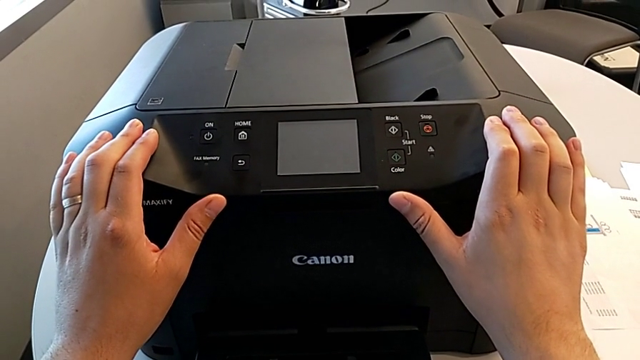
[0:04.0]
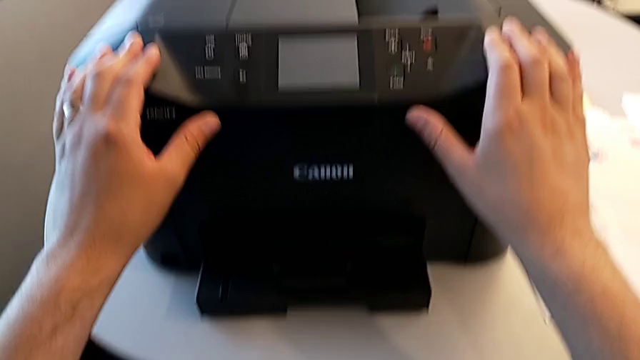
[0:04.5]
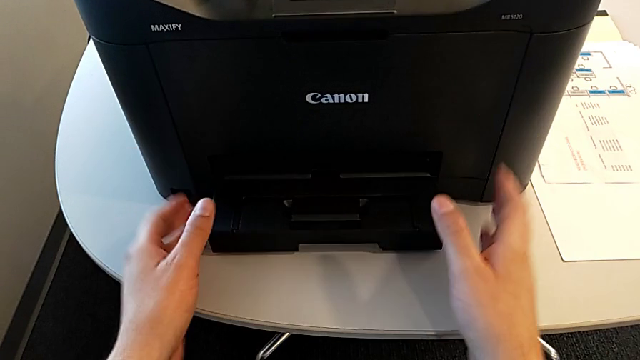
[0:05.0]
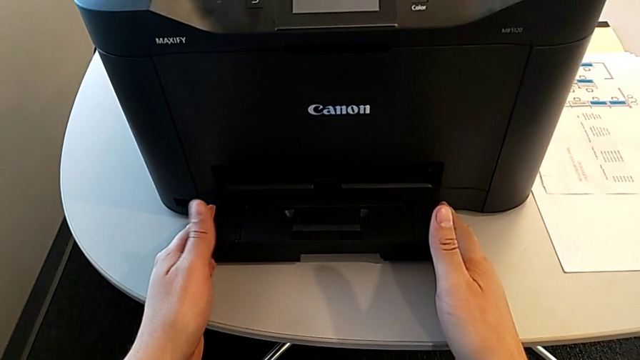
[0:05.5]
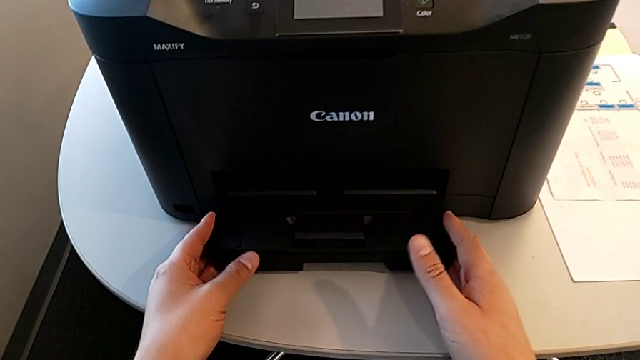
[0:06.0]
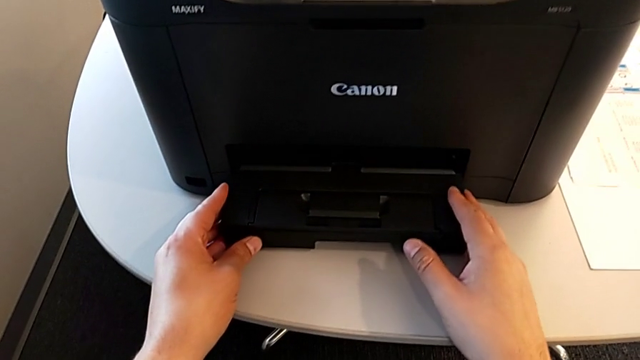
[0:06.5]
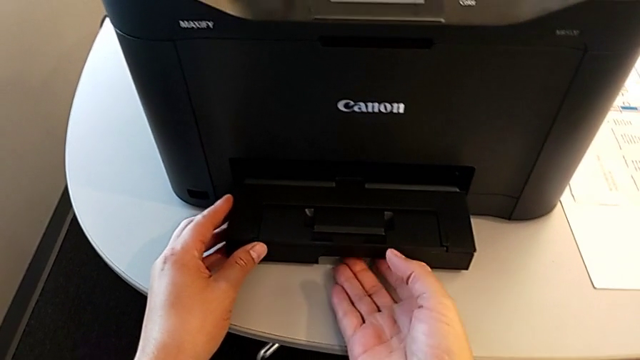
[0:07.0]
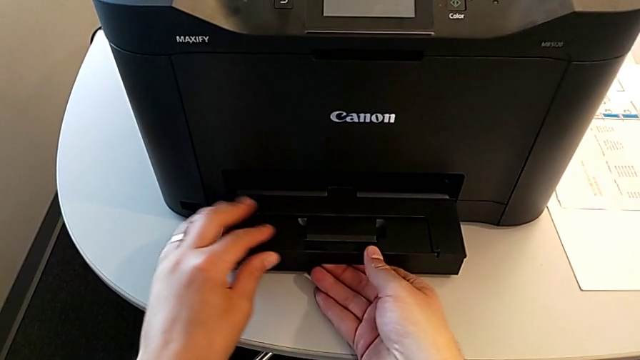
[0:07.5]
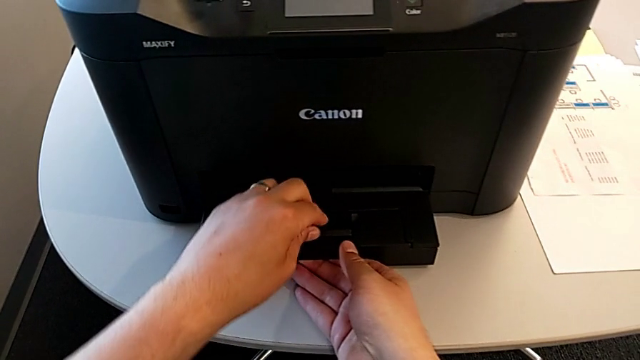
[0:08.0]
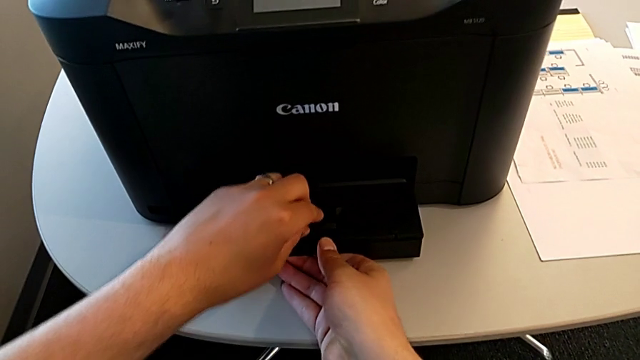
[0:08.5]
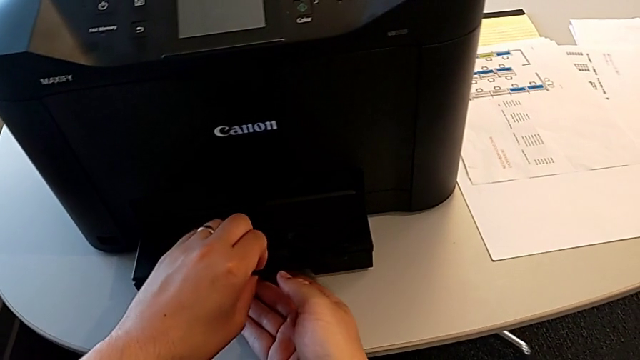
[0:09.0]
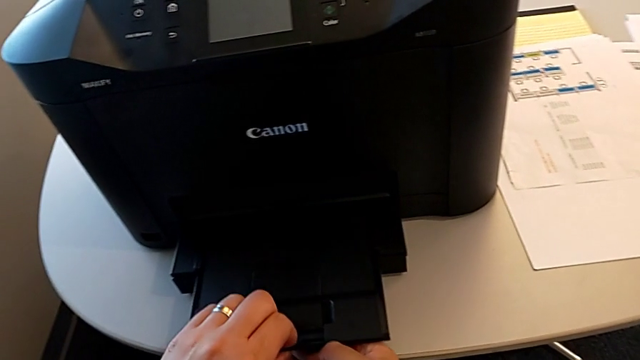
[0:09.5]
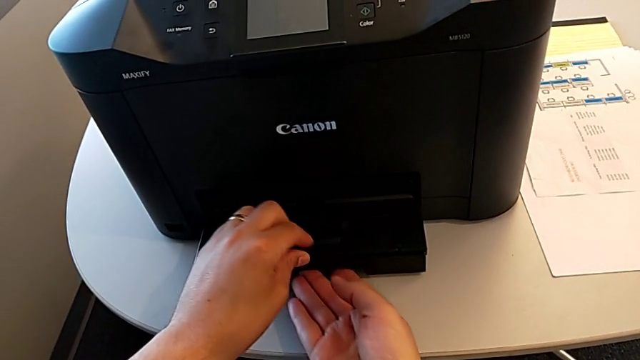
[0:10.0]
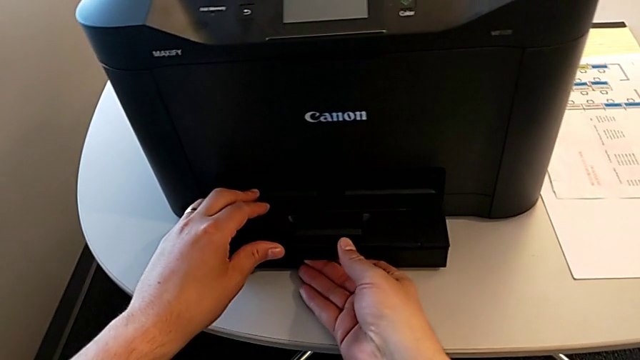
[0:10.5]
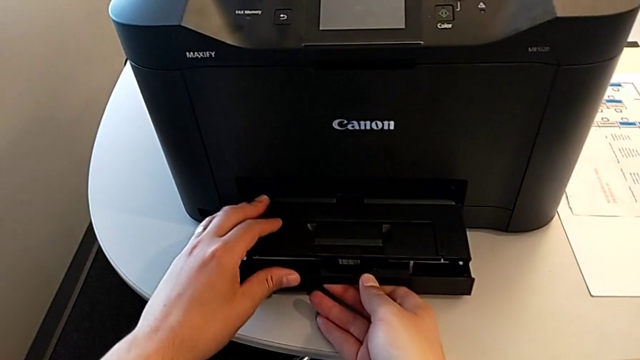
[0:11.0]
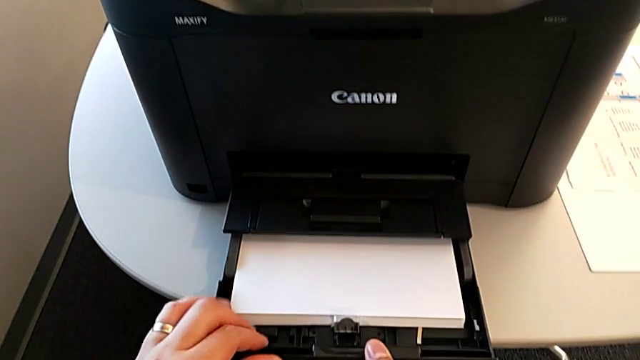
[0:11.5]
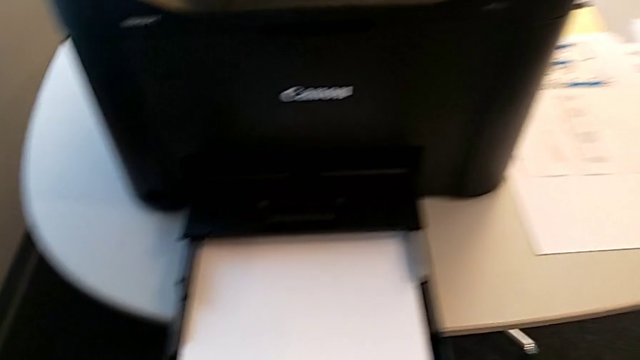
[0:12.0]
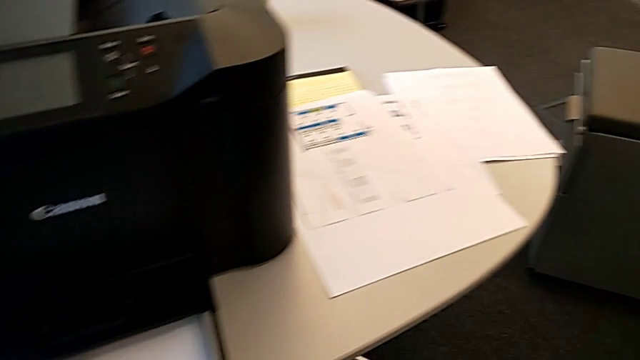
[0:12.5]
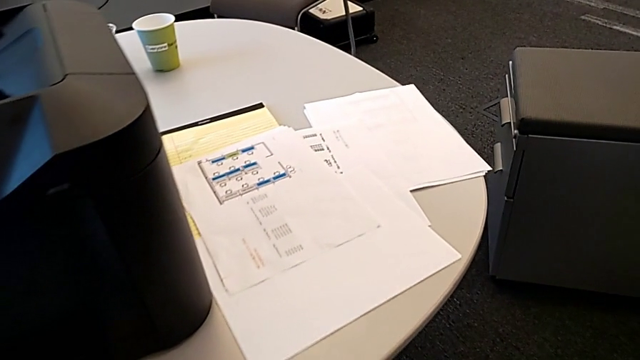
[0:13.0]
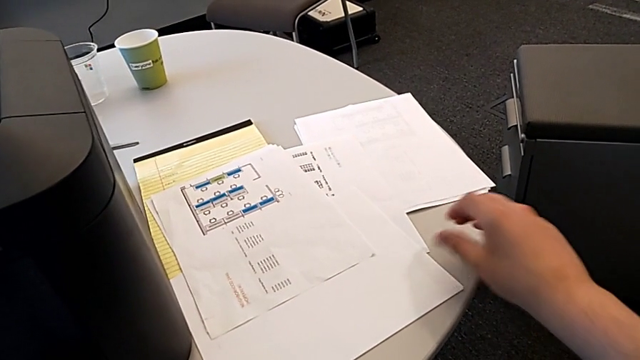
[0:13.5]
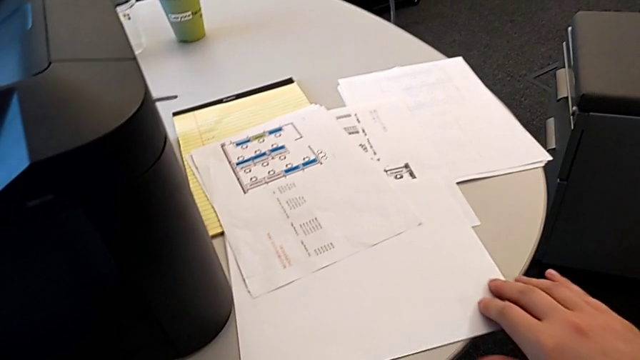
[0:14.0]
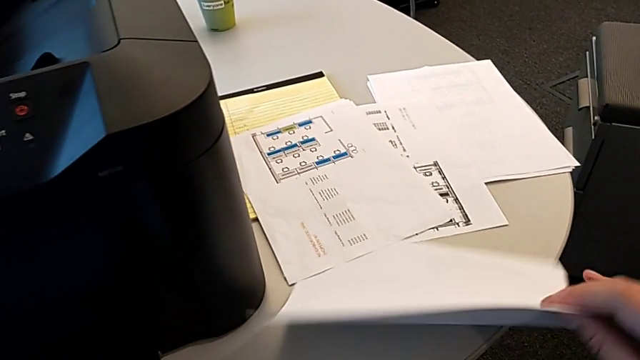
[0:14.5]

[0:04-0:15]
The camera wearer is loading paper into the paper tray. They grab the printer, open the extending paper tray, close the extending paper tray, open the paper tray and grab the paper stack.

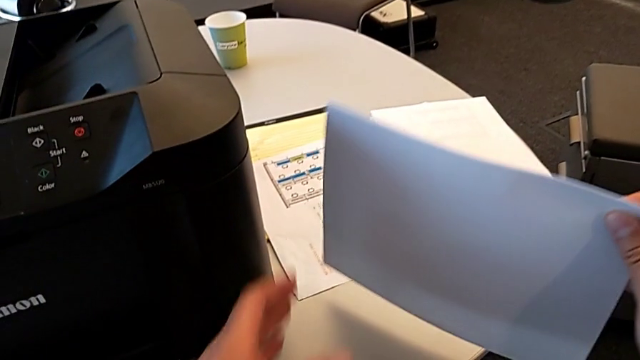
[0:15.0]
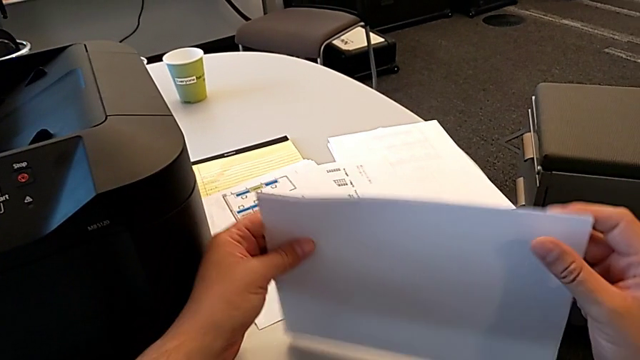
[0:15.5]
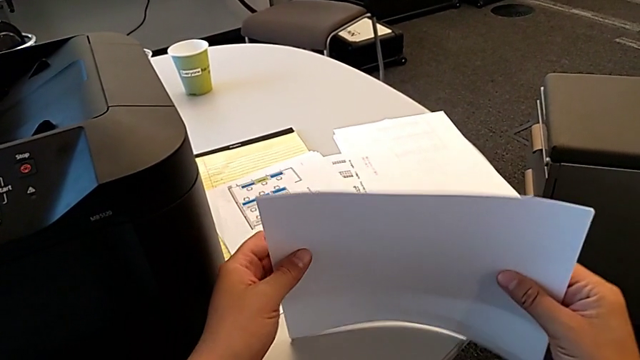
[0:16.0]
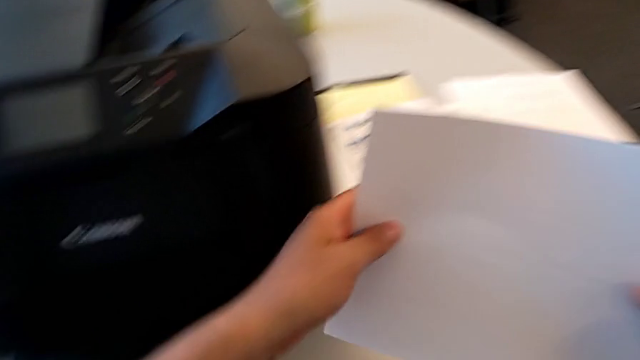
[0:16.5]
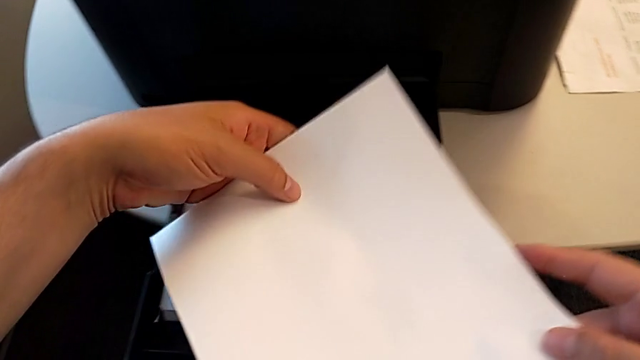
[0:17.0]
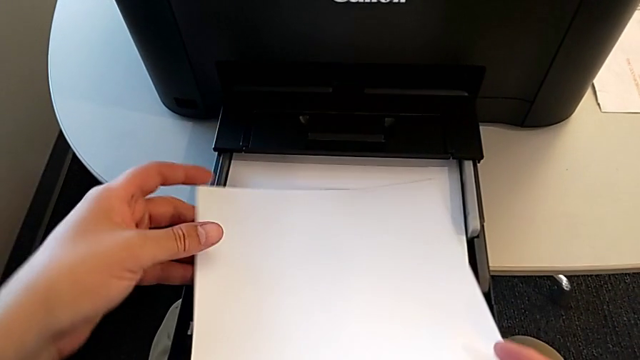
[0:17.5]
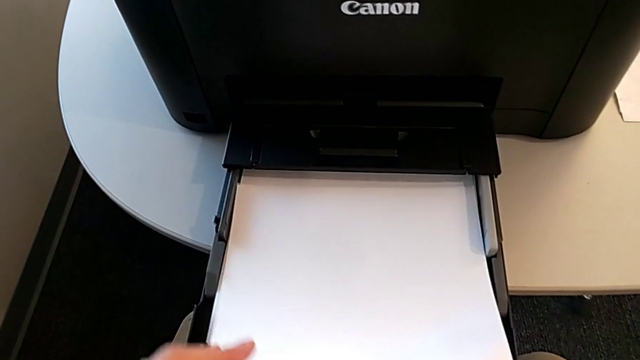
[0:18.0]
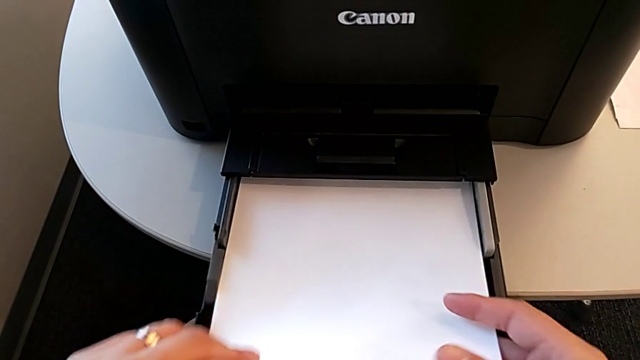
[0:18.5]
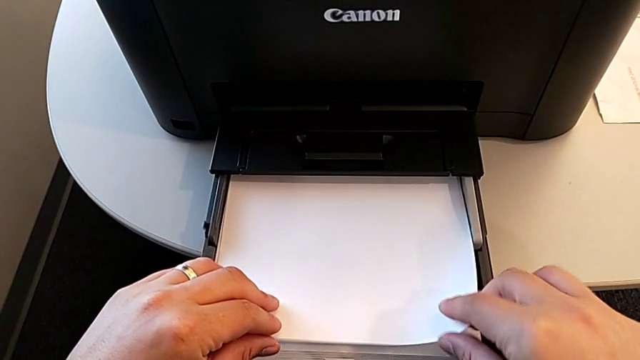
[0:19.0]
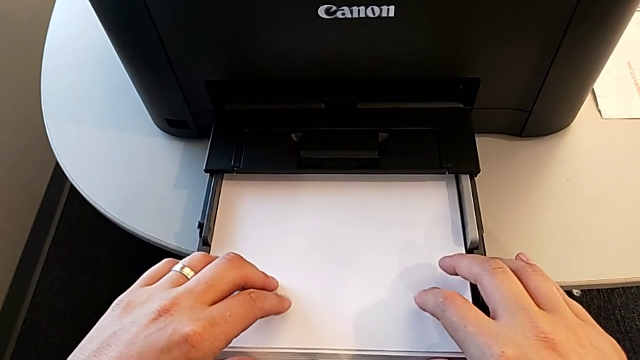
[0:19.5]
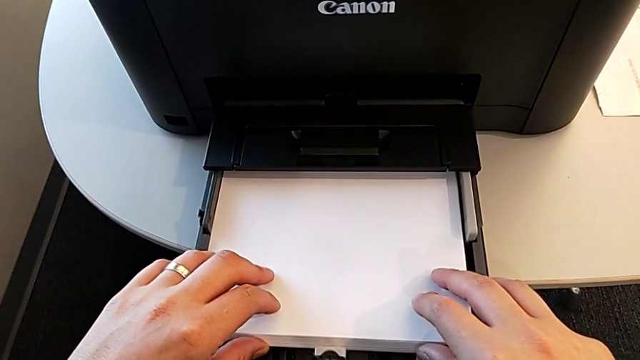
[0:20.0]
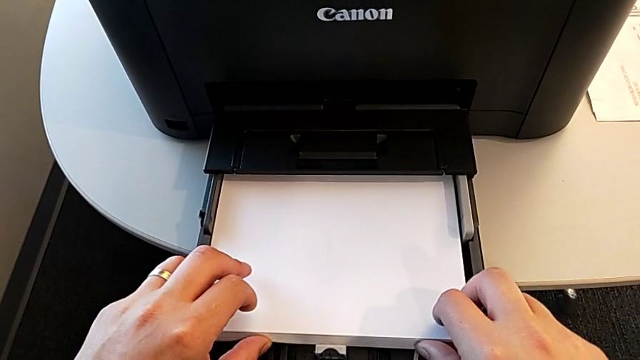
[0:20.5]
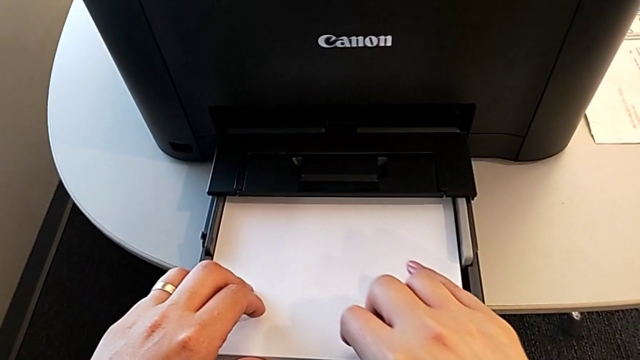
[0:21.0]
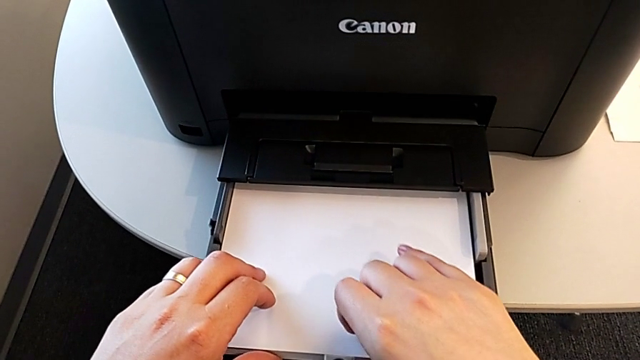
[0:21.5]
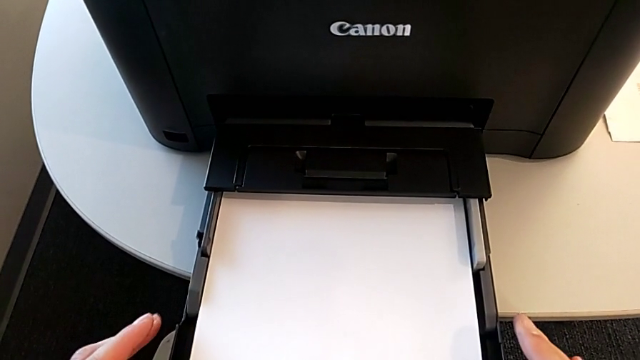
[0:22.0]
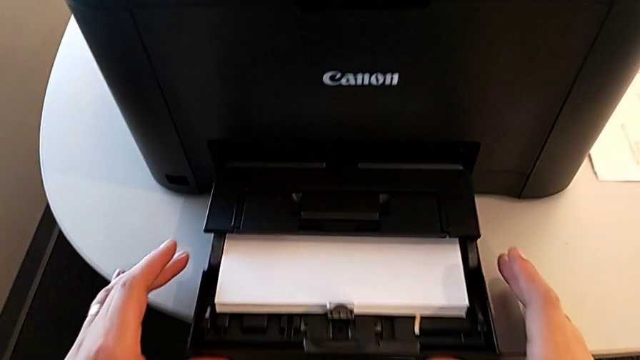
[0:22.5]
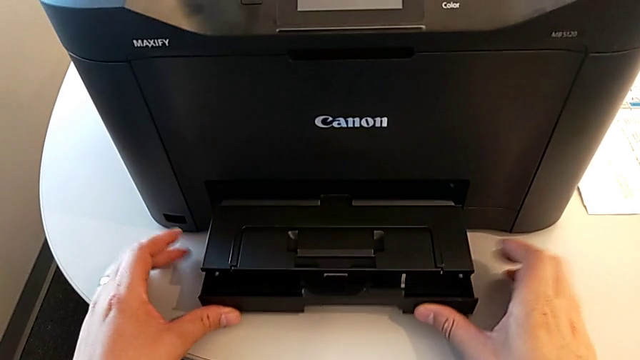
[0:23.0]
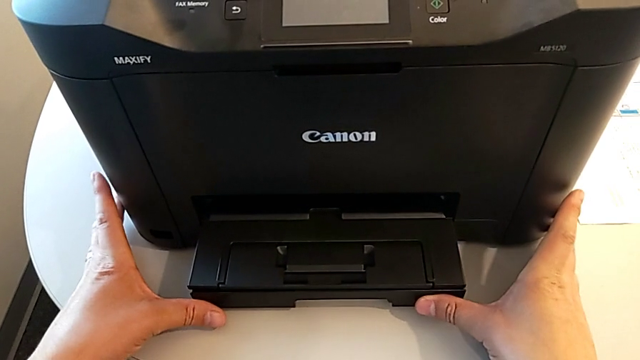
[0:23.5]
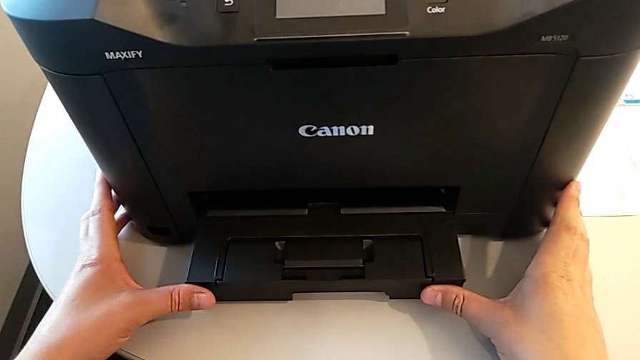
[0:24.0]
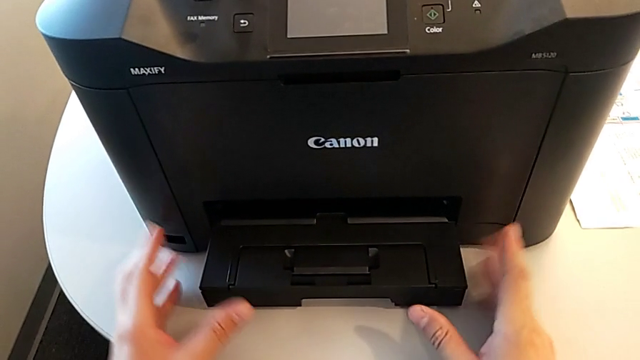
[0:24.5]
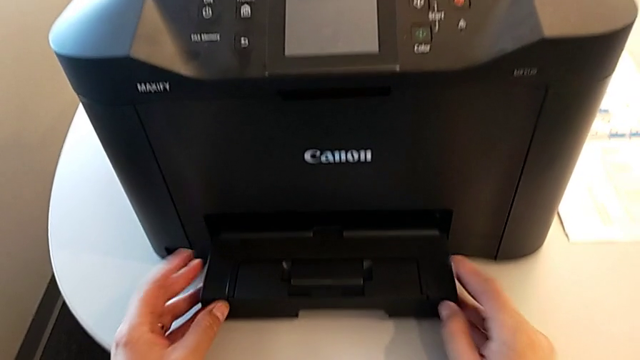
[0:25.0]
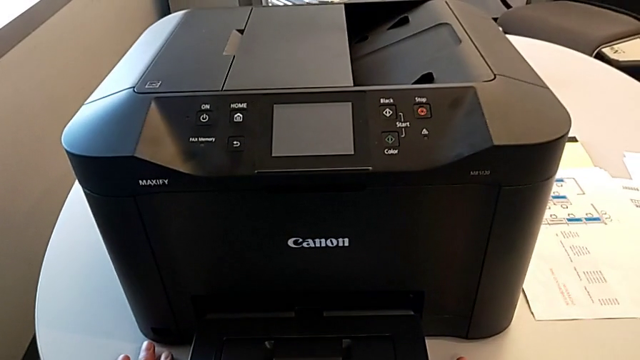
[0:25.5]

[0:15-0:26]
The camera wearer is loading paper into the paper tray. They align the paper stack, load the paper stack and close the paper tray.
